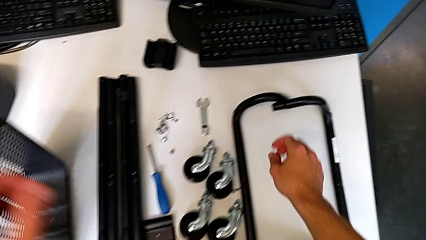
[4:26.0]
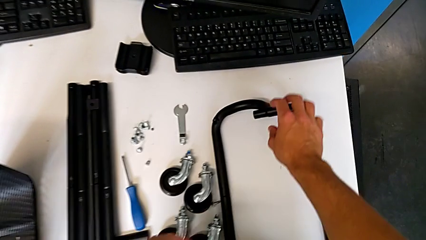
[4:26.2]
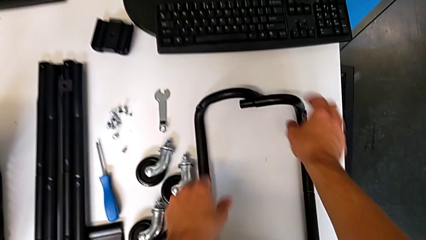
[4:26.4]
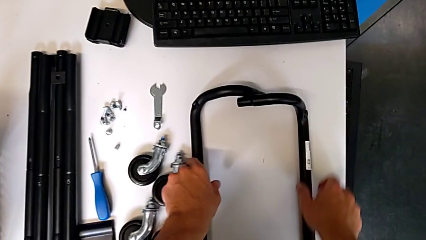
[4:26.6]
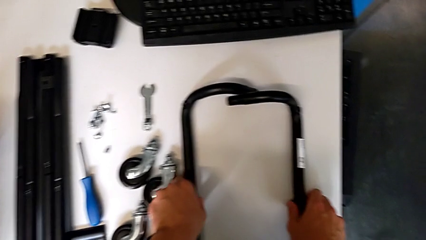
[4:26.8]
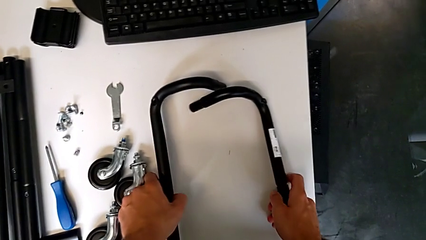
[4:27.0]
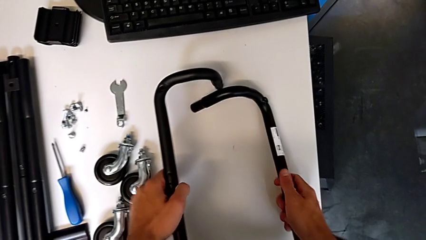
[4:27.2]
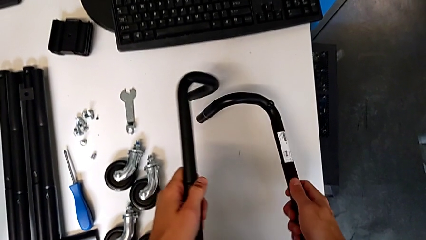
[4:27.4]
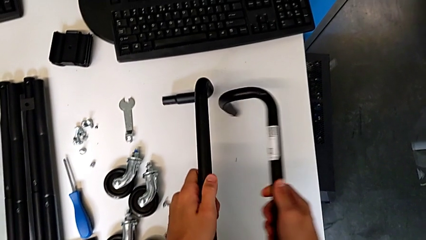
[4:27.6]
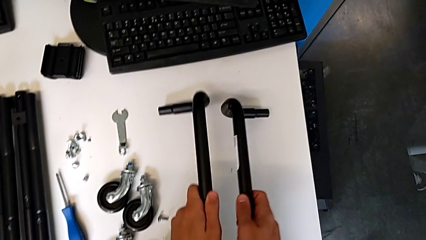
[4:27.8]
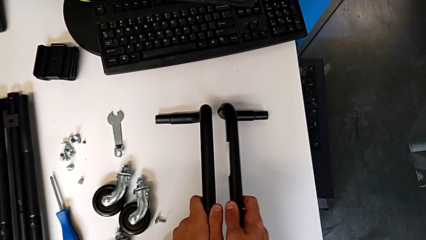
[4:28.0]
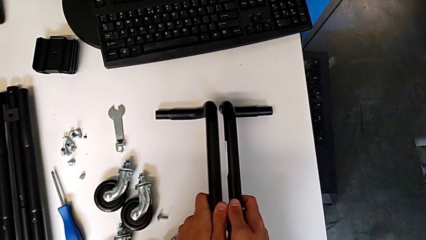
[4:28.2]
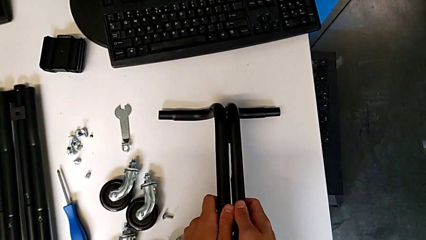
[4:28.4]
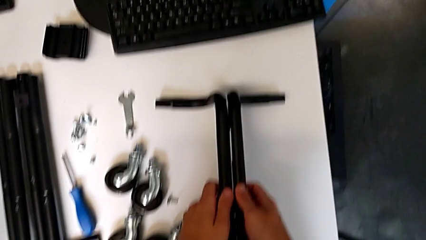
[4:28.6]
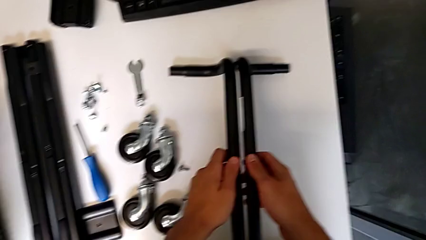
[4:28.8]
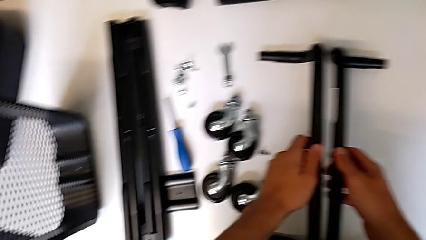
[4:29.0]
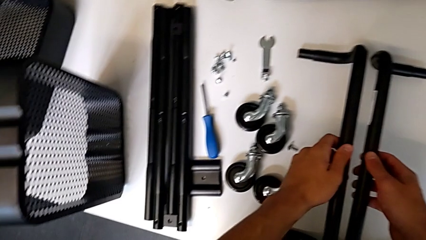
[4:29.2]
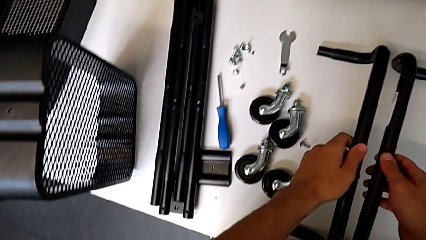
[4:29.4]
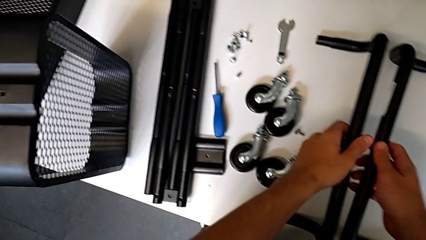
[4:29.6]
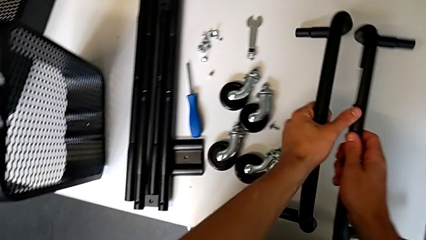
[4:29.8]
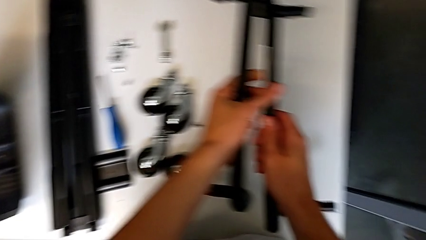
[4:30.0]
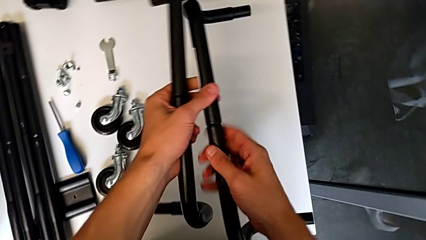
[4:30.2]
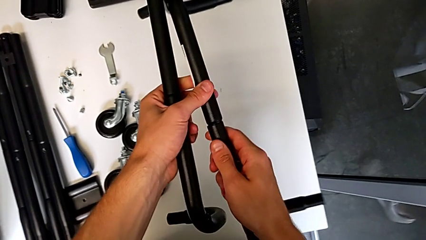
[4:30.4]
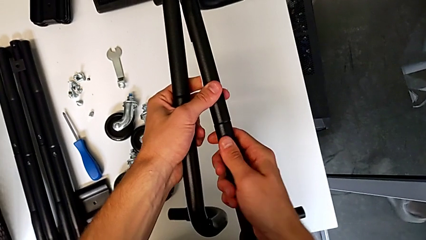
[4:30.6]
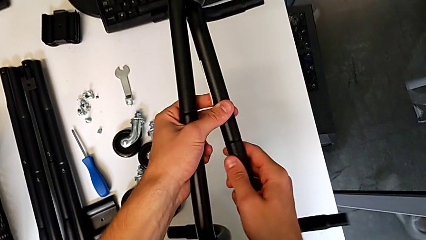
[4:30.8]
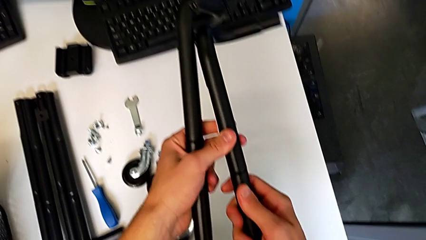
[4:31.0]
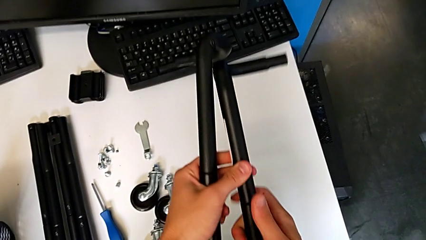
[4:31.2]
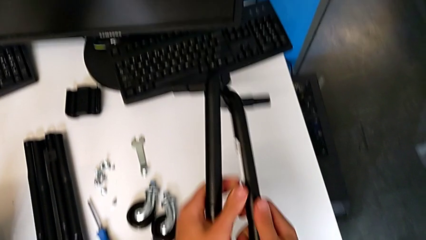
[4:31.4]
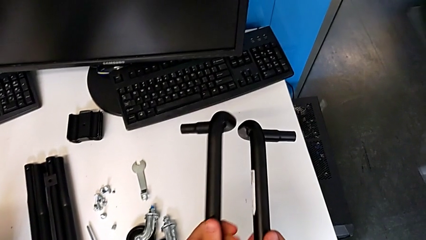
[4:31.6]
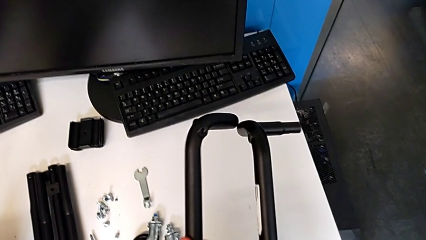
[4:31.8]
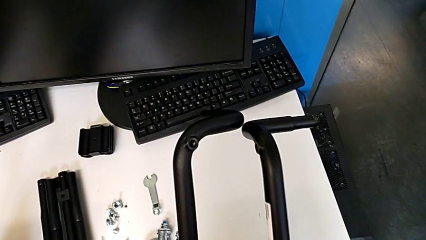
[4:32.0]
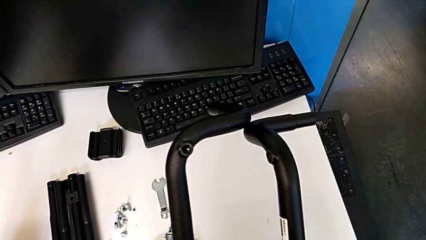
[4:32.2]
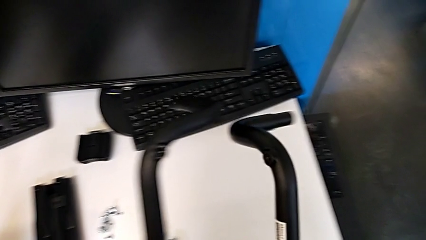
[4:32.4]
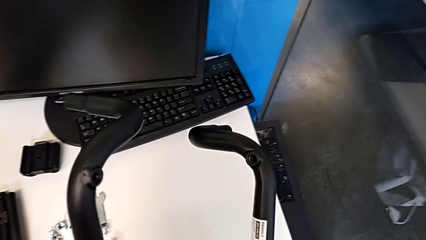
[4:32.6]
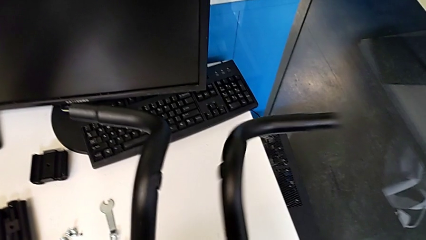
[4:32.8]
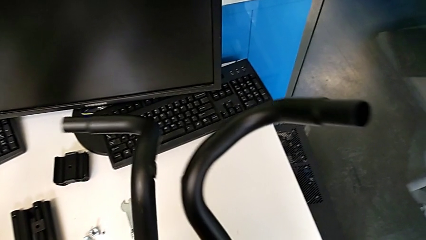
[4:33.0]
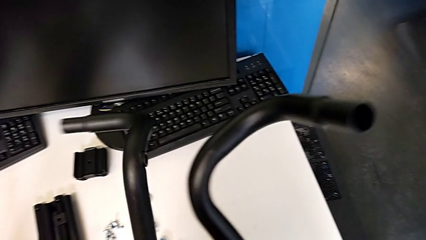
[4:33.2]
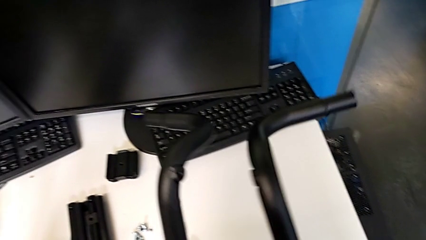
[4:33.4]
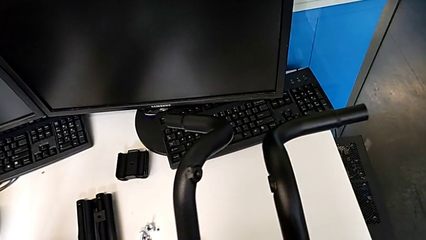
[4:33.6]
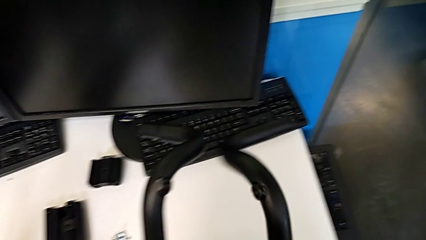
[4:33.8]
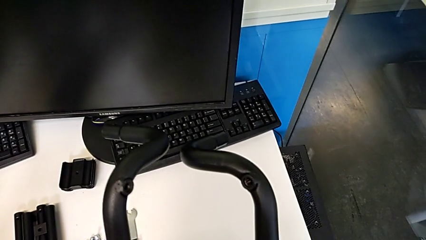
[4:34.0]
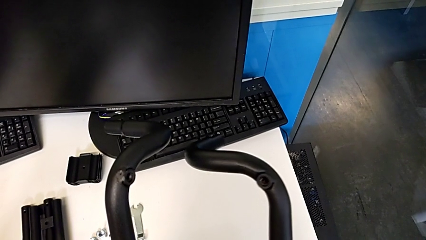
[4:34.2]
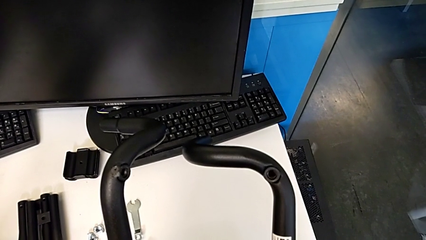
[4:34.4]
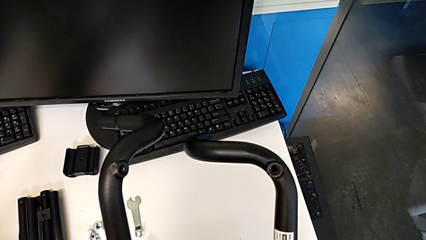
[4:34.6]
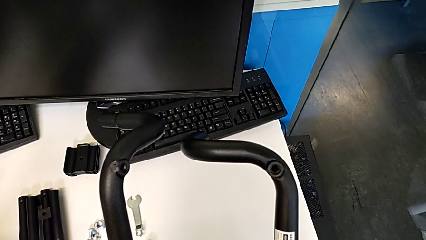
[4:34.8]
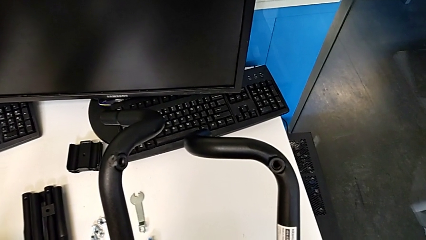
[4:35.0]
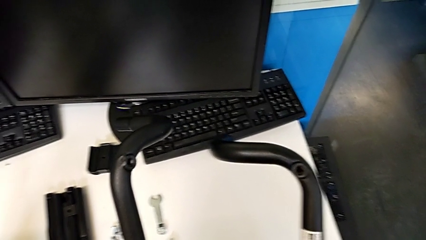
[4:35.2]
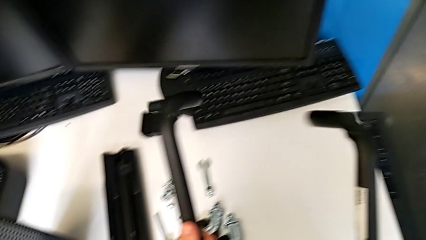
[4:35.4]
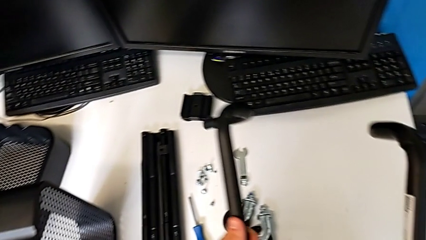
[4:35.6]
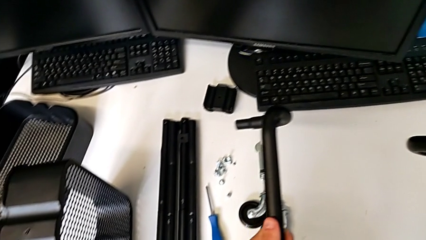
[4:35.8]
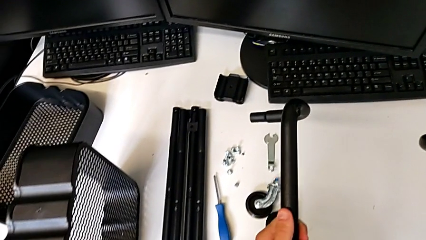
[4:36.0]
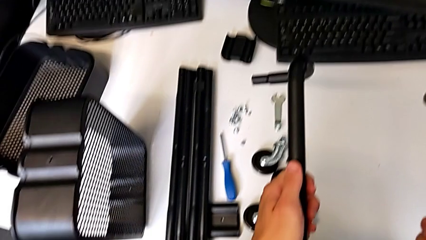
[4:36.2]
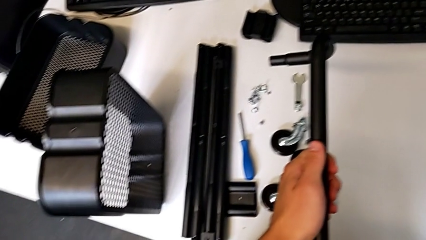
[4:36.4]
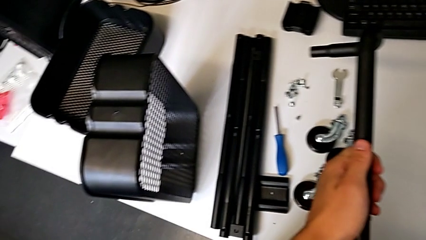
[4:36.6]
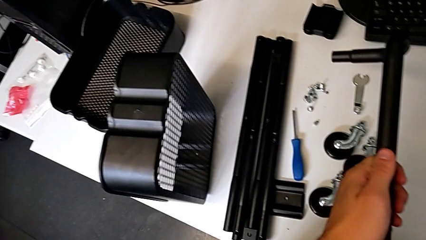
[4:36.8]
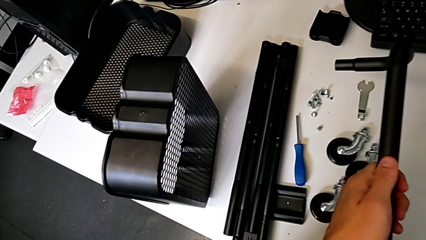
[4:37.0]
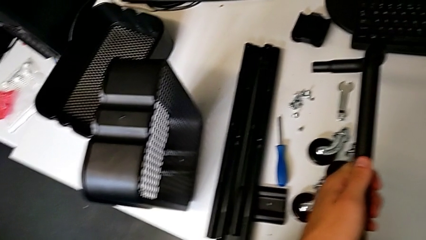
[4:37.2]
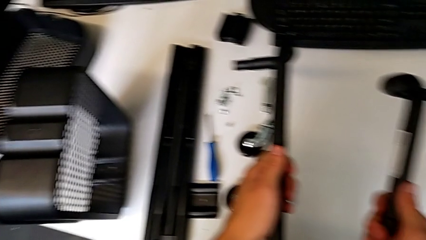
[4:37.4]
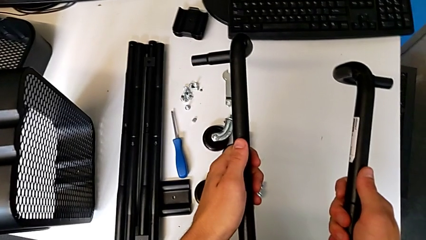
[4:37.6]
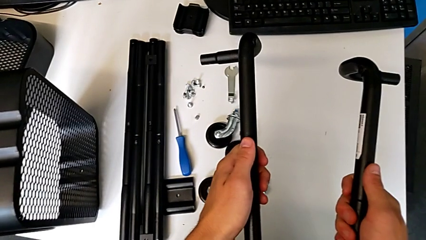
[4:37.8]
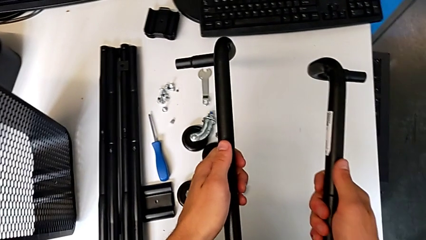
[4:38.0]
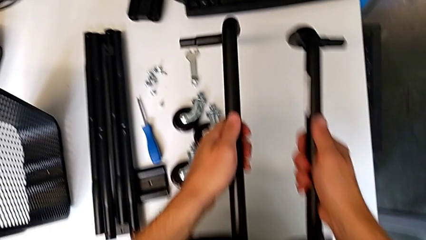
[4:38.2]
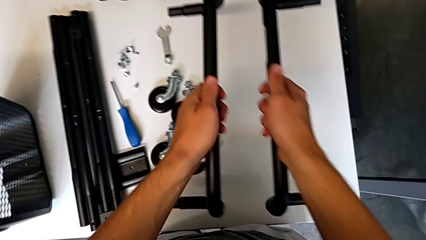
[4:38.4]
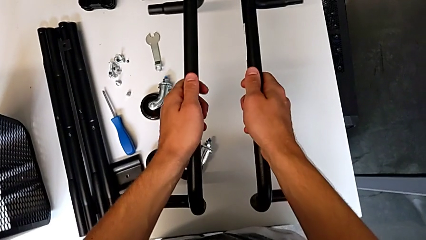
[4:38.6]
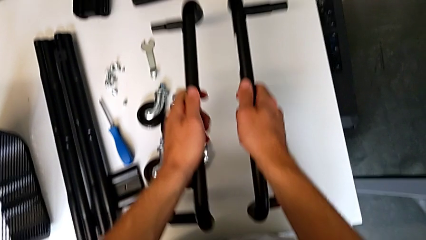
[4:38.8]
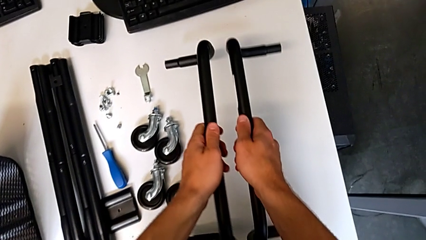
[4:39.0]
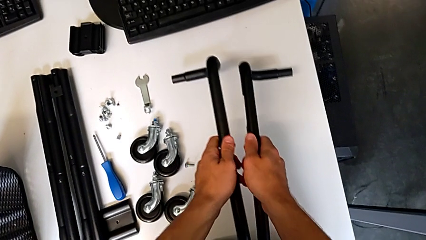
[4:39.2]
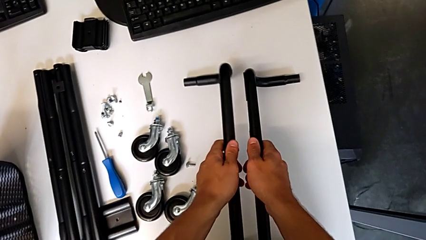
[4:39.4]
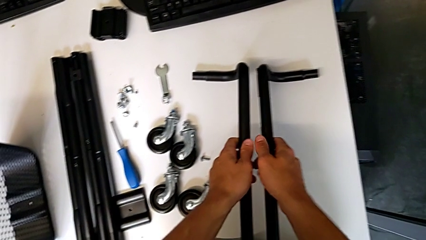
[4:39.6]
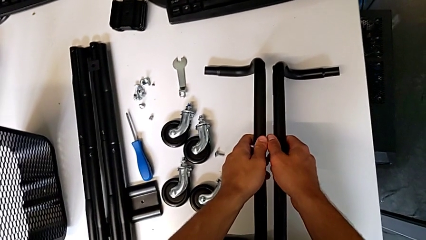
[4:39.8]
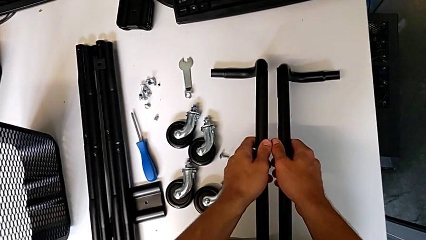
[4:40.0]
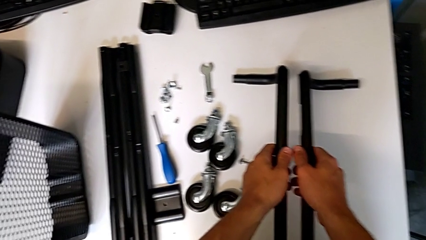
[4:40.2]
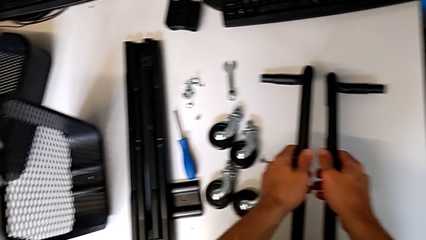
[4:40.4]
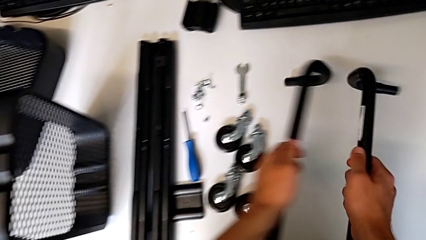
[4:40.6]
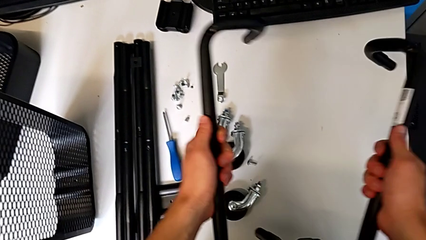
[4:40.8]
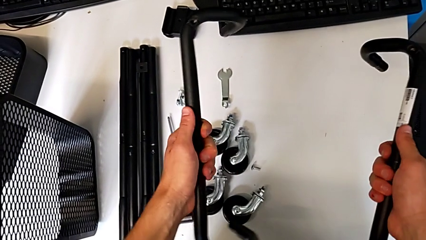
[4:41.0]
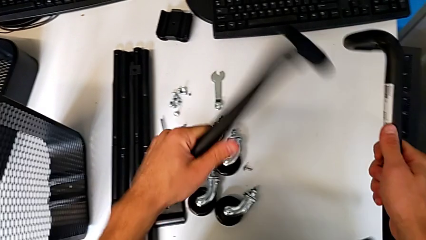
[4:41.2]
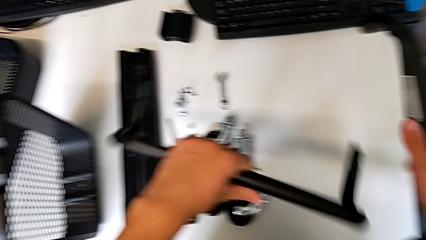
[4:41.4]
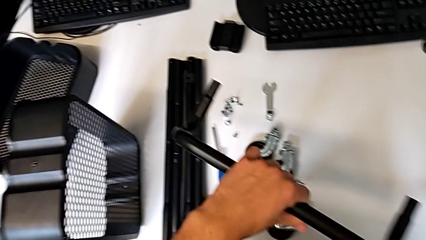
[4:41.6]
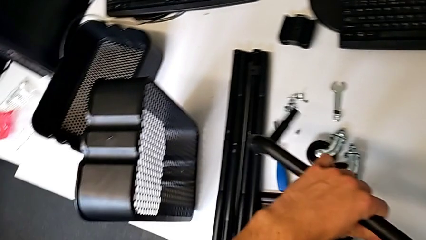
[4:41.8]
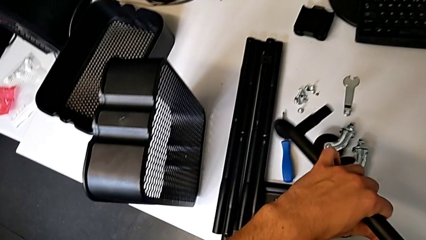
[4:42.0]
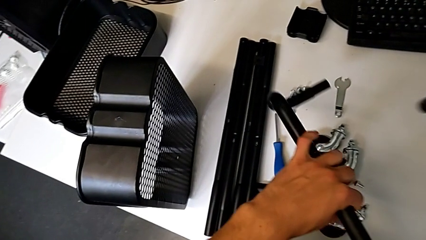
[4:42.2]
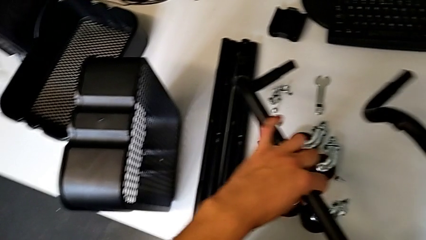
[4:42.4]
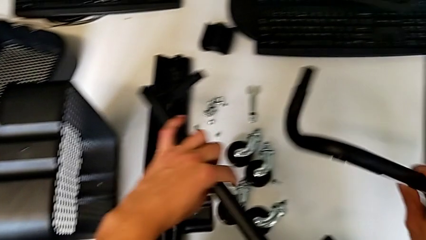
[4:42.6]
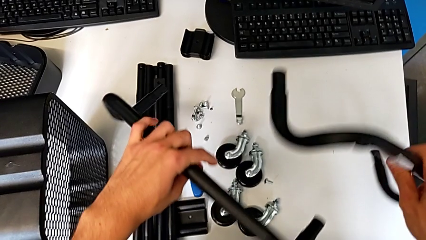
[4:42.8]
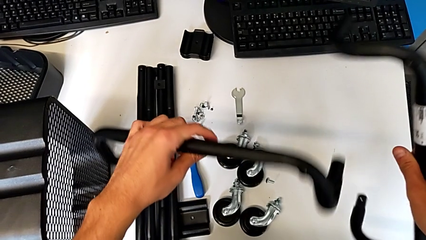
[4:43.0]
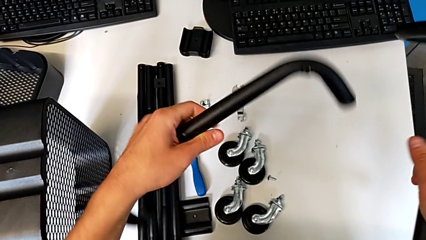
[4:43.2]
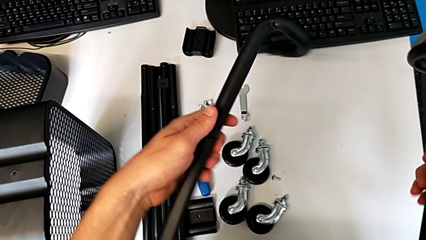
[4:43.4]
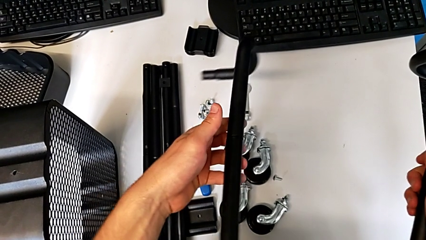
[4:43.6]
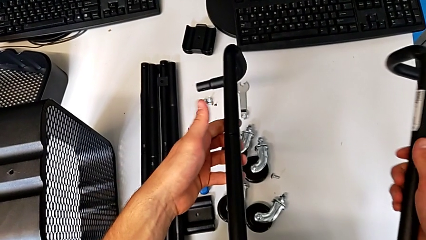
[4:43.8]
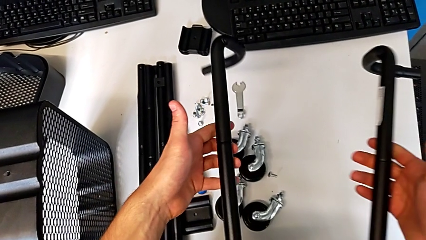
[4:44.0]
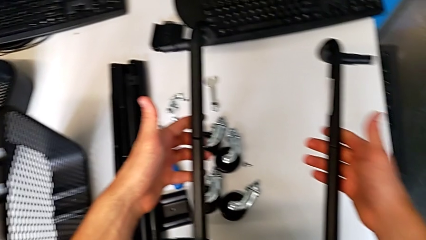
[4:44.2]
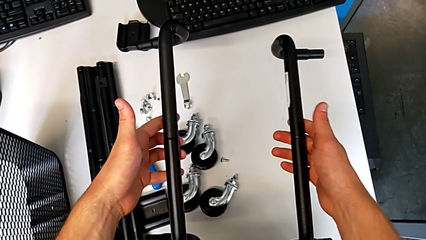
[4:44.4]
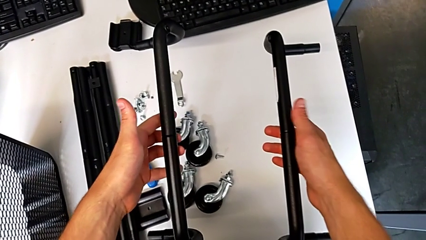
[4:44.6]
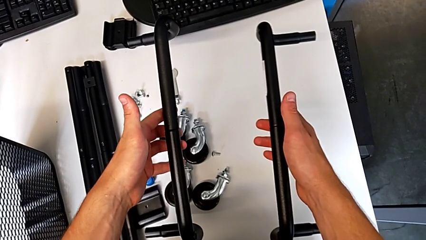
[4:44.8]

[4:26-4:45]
The camera wearer is mounting the side bars on the base frame of the furniture. They grab the half frame with the right hand, grab it, rotate it with the right hand, rotate it with the left hand, grab it with the left hand, grab it with the right hand, hold it with the right hand, hold it with the left hand and wrongly place it. They grab the half frame with the left hand, grab it with the right hand, rotate it, hold it with the right hand and begin to hold it.
